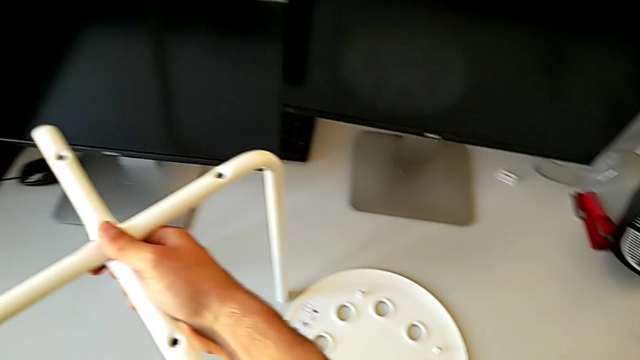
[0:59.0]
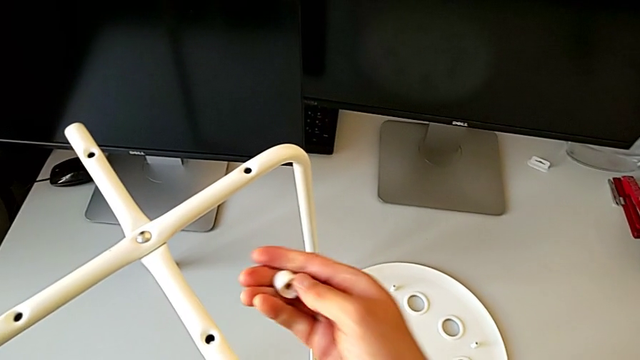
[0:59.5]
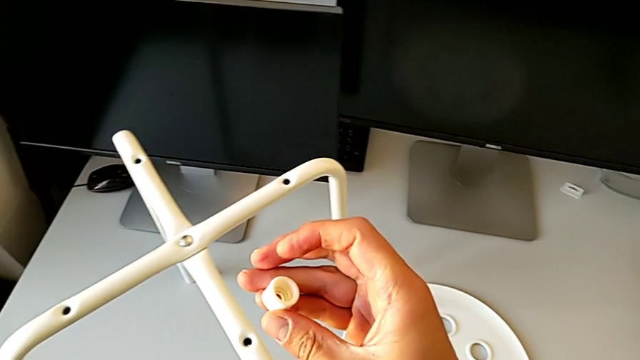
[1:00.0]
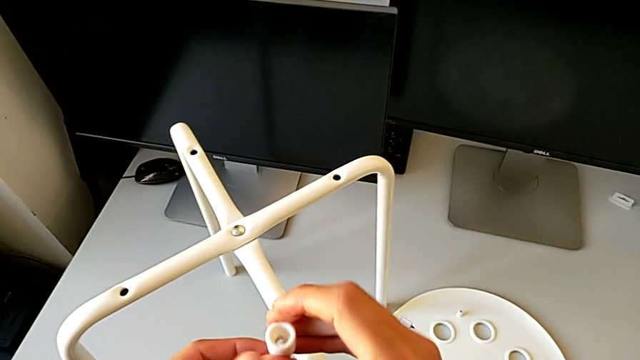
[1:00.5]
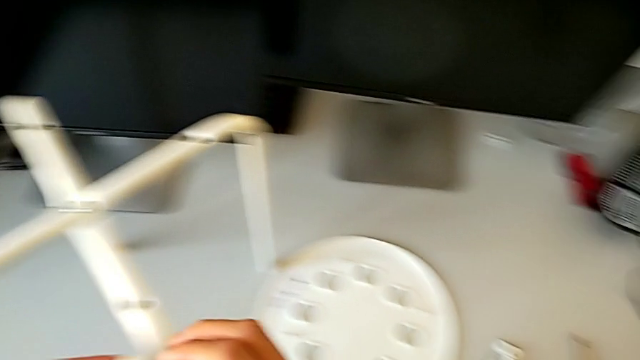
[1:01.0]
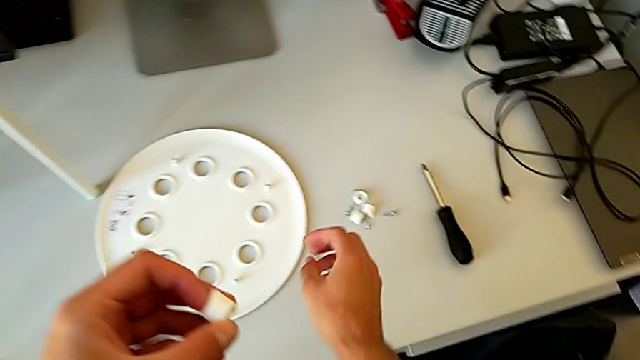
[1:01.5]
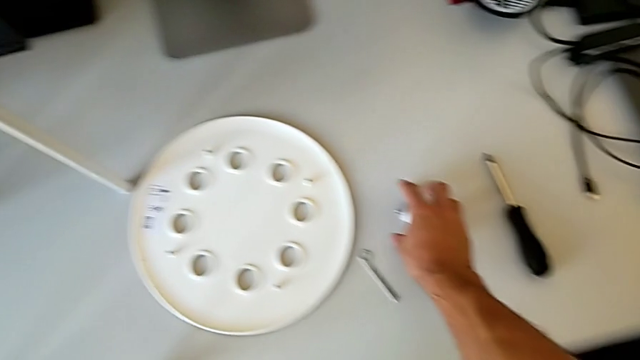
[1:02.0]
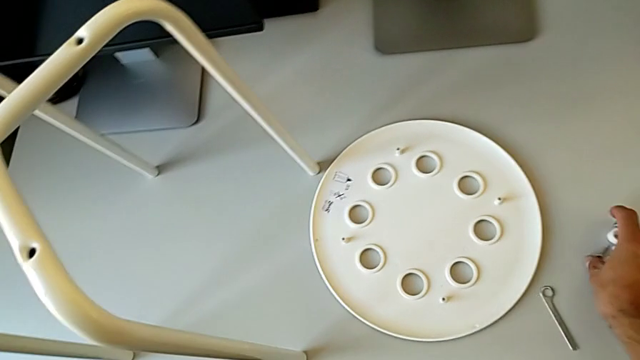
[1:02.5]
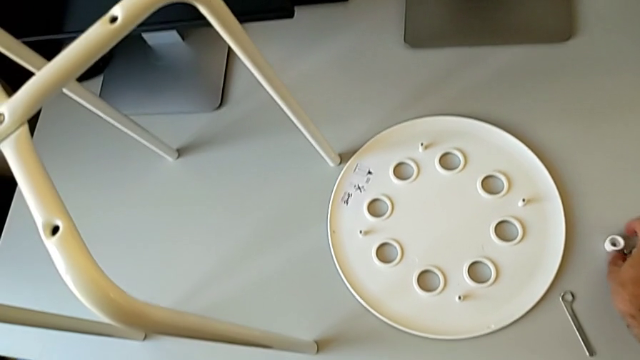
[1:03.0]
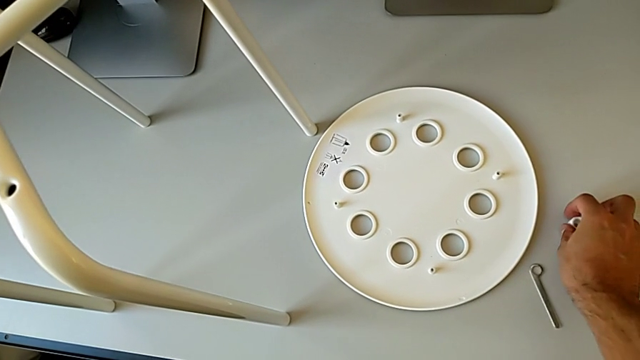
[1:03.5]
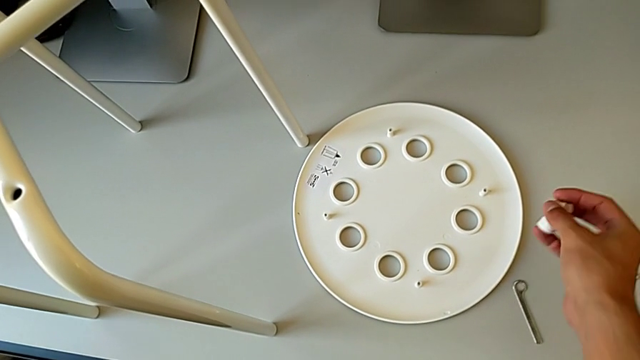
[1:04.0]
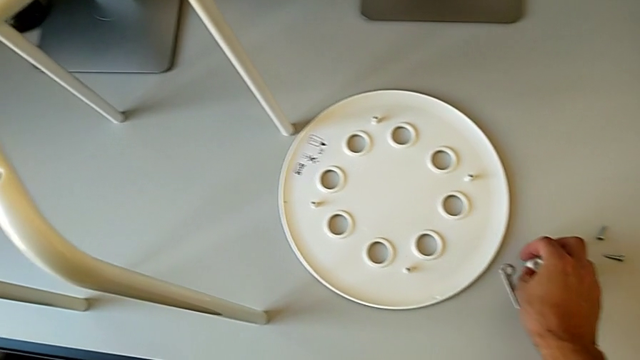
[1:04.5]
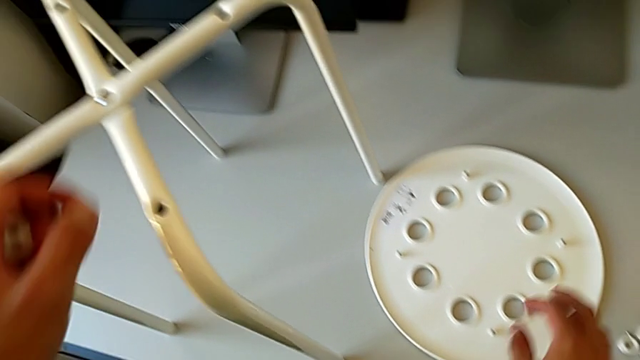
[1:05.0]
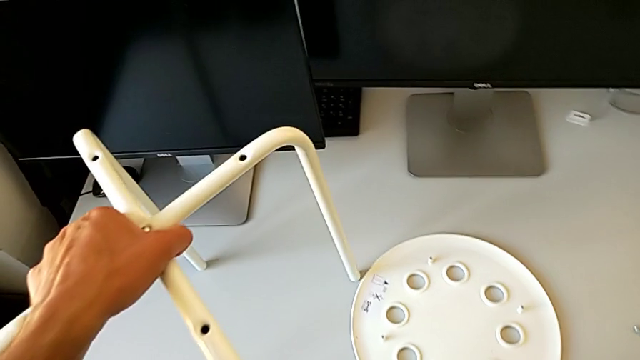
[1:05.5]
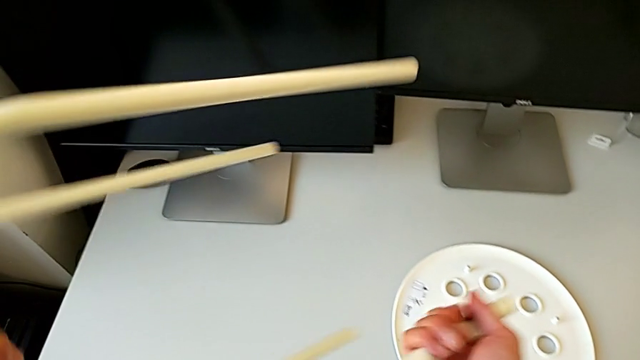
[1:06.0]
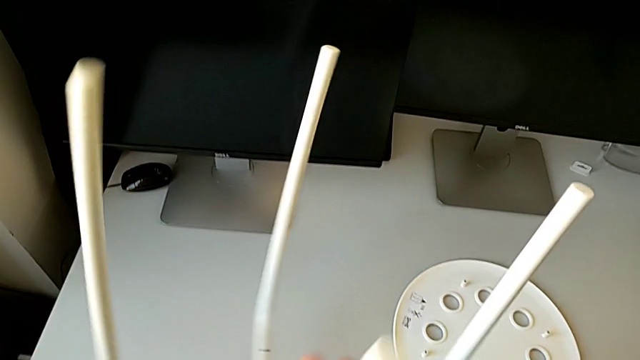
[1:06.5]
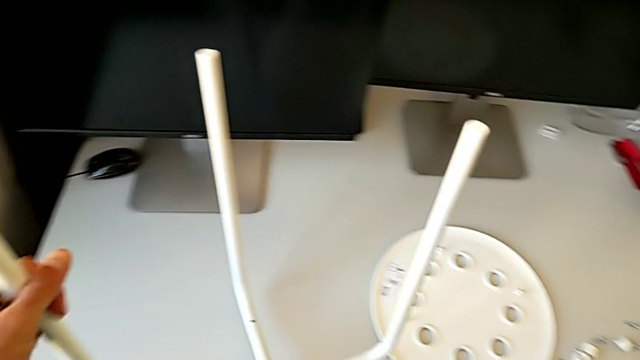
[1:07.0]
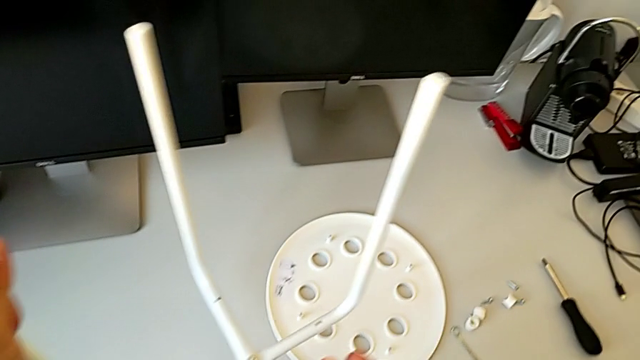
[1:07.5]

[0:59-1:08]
The camera wearer is assembling the little chair's seat. They place the leg, grab the washer with the right hand, grab it with the left hand, approach the screw, wrongly grab it, place it, grab the leg and rotate it.

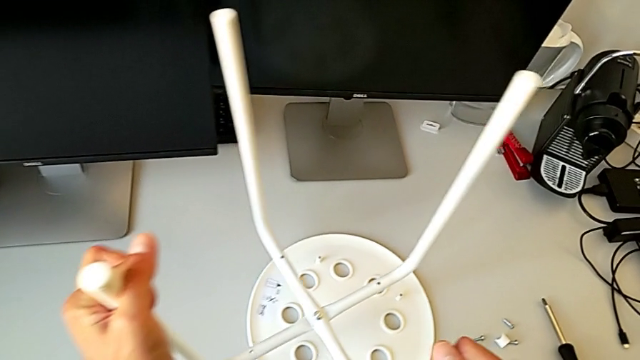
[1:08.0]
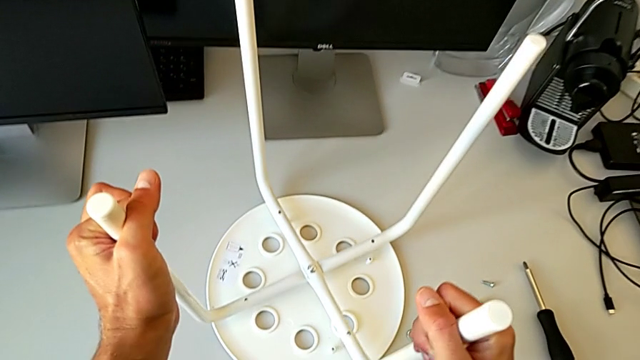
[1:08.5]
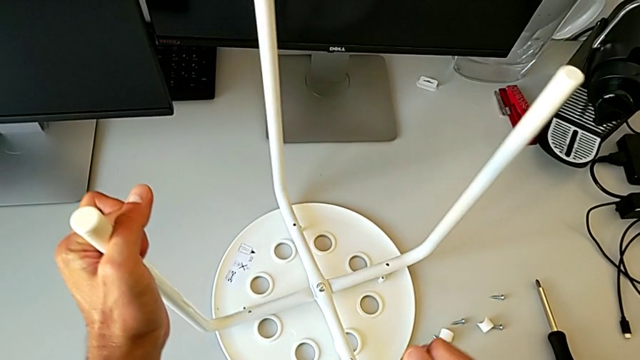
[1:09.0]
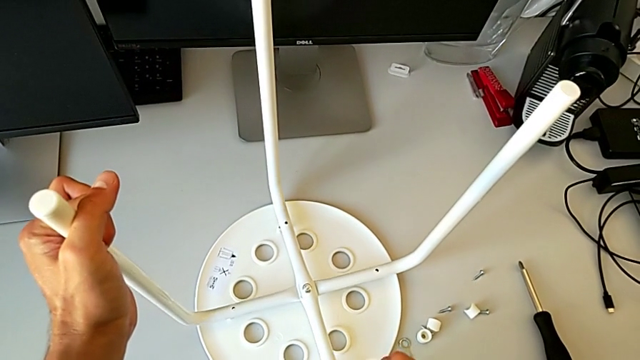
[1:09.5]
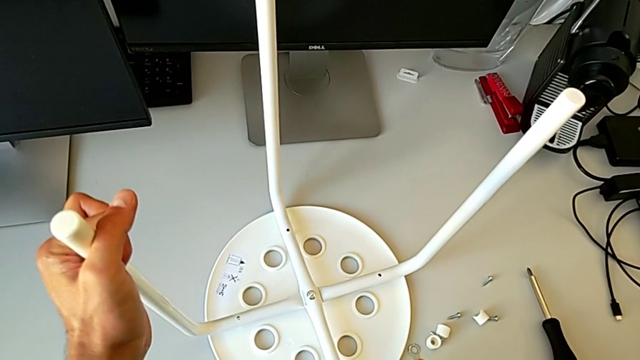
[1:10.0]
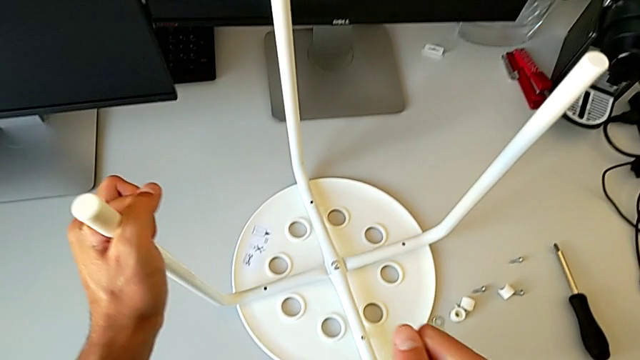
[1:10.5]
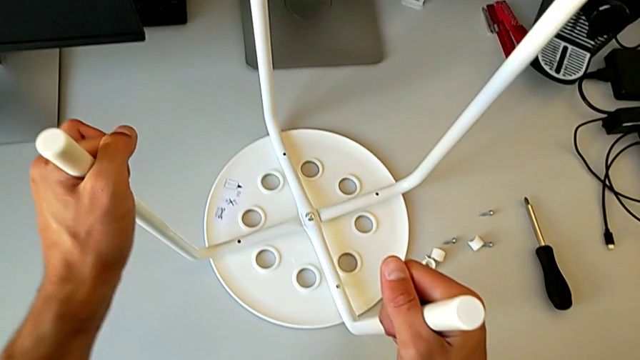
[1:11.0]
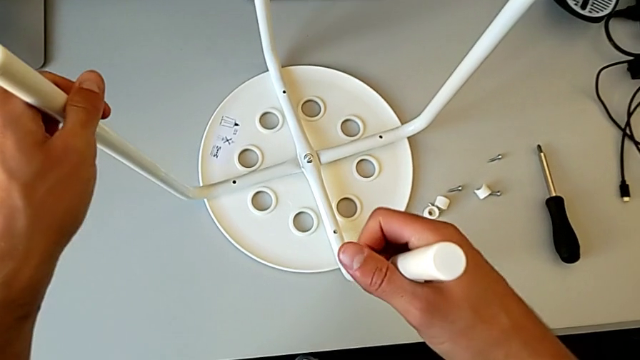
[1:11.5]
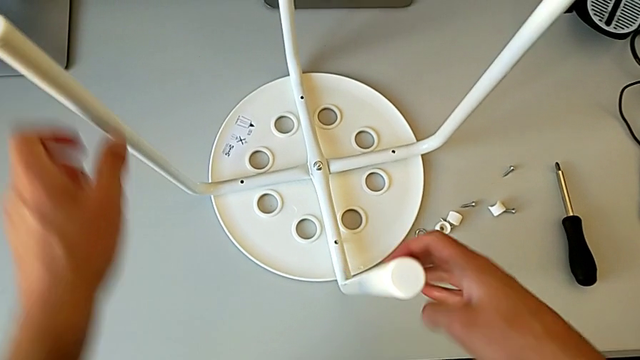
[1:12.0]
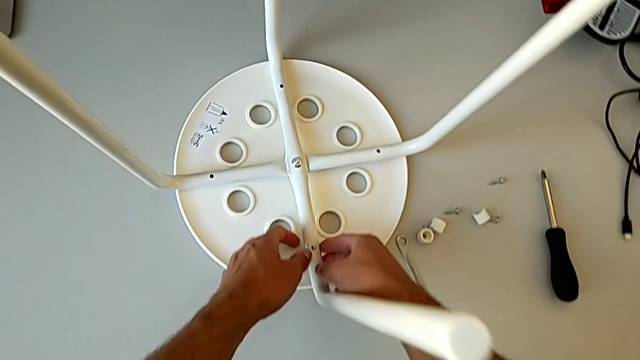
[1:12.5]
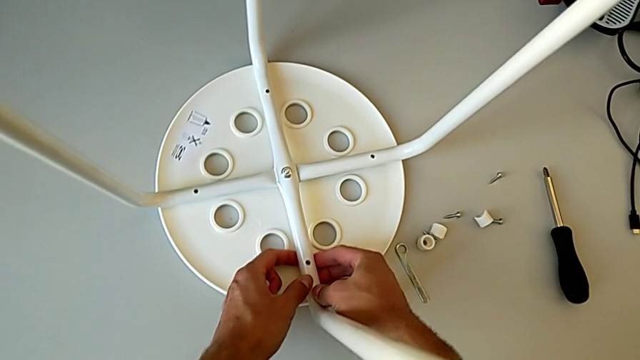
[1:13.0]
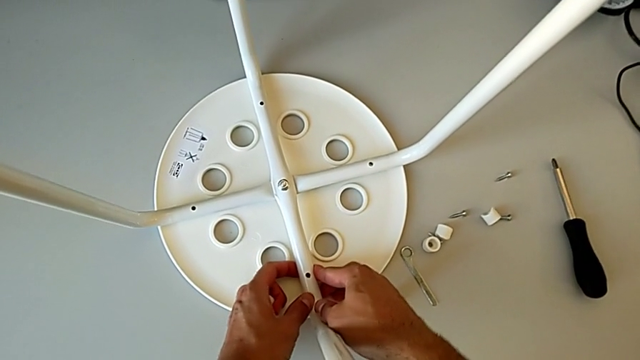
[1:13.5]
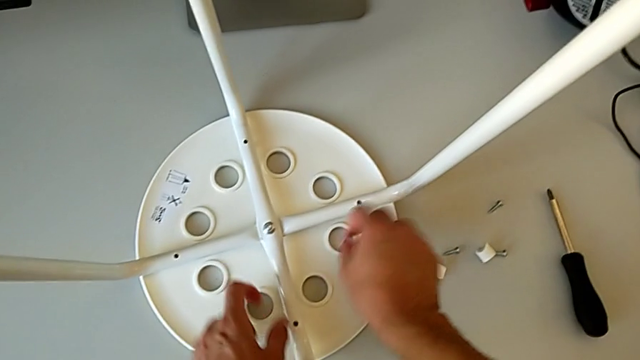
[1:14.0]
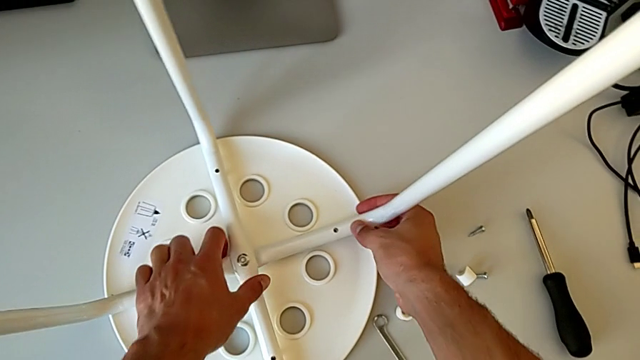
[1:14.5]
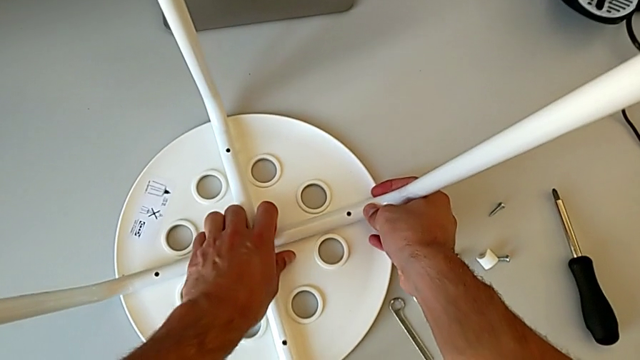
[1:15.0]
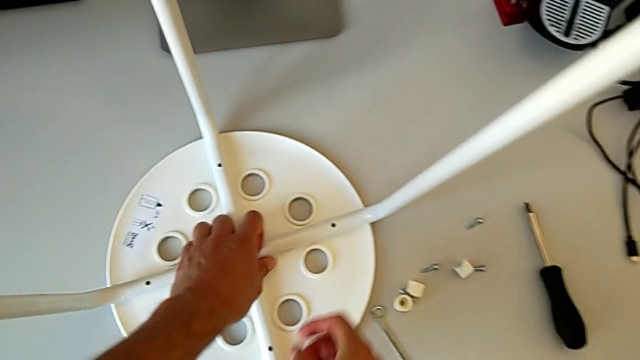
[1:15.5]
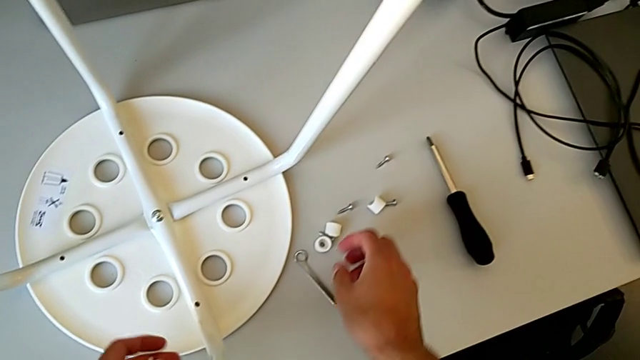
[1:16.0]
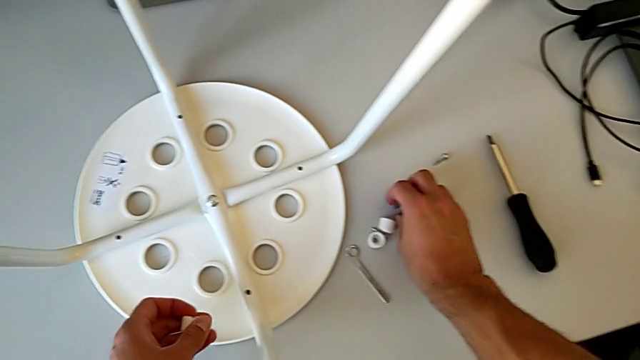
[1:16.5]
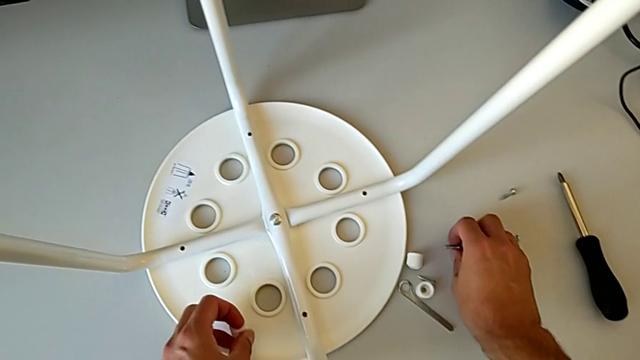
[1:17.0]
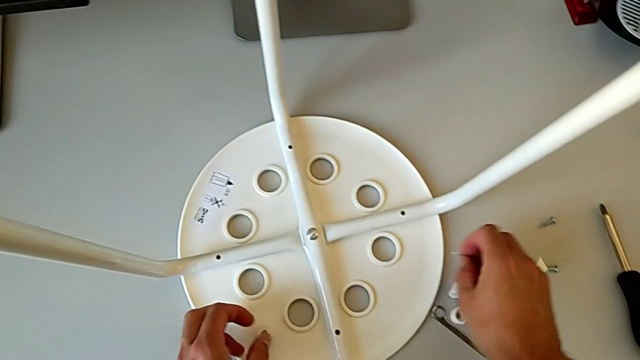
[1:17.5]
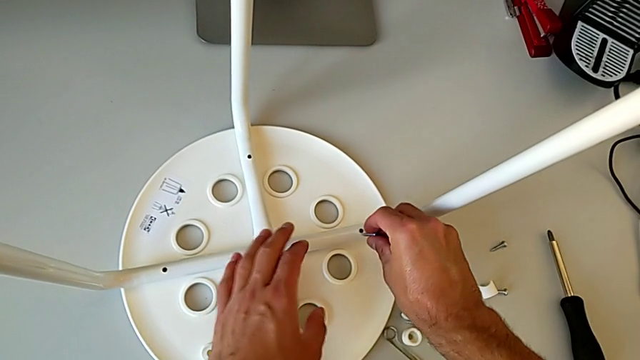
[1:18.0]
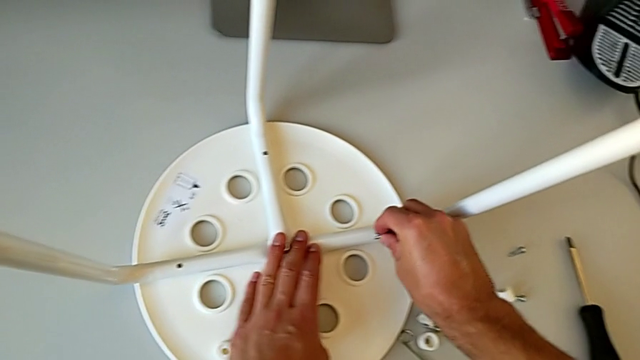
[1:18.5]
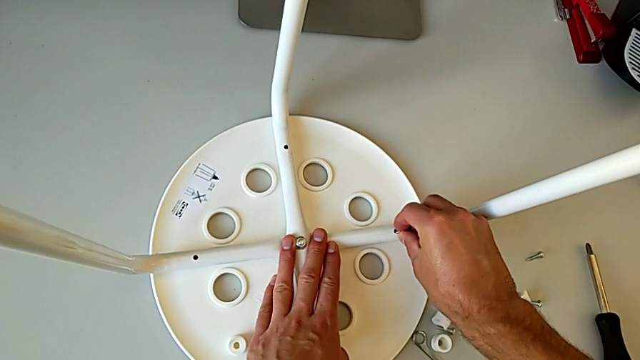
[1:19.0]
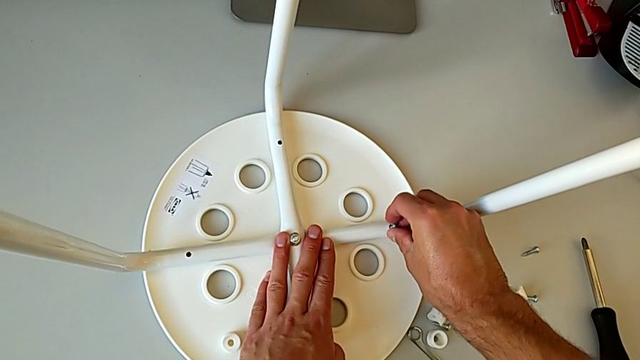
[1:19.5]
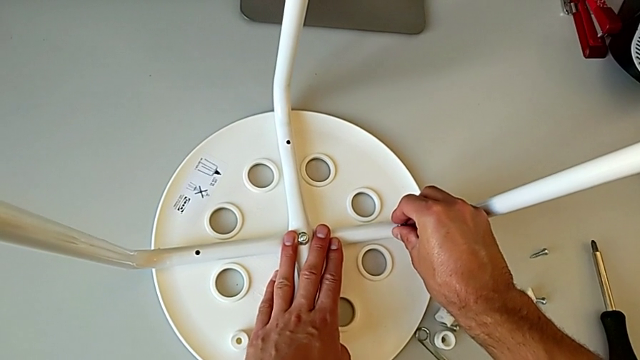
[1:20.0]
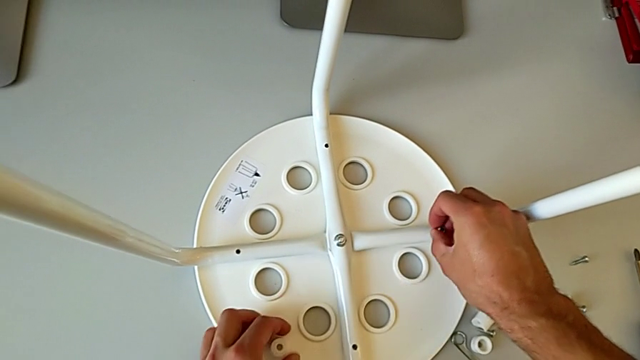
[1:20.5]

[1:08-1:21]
The camera wearer is screwing the legs into place. They align the leg, inspect it, approach the screw, grab it, approach the stool, wrongly insert the screw and disassemble it.
